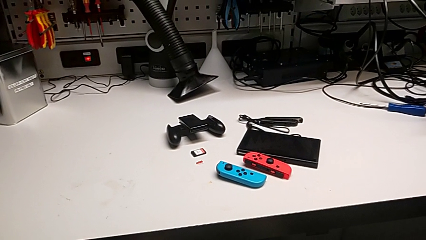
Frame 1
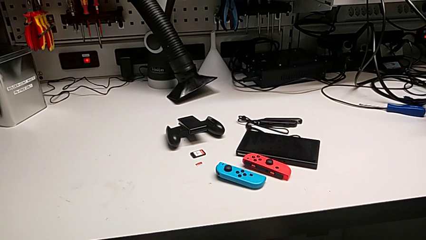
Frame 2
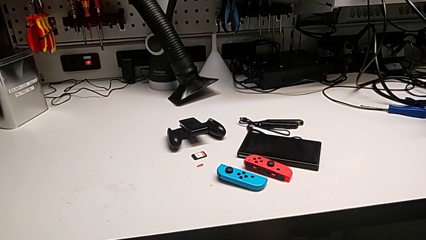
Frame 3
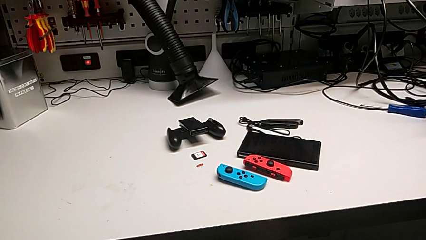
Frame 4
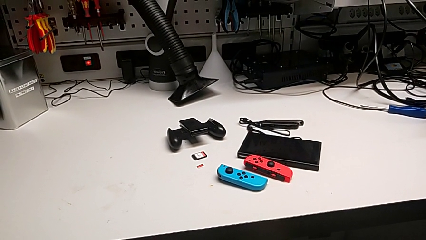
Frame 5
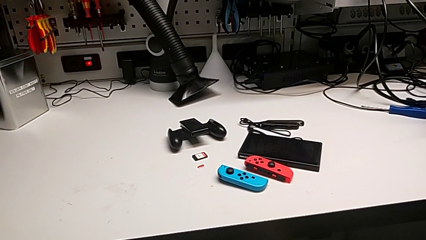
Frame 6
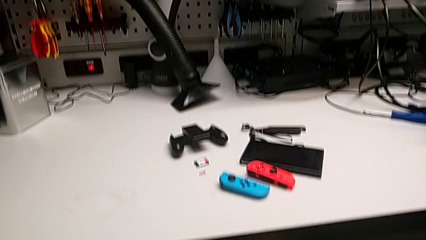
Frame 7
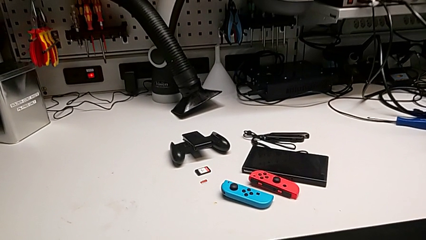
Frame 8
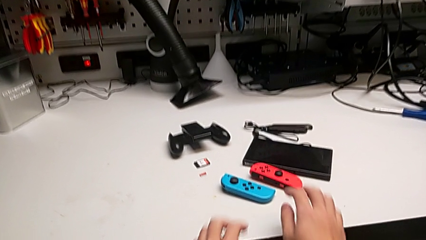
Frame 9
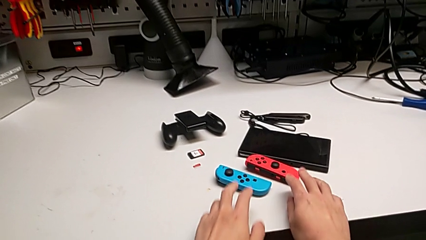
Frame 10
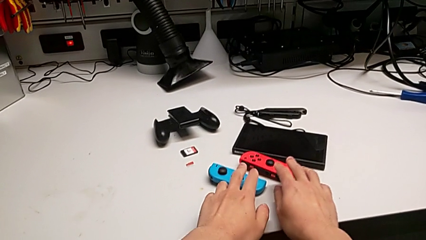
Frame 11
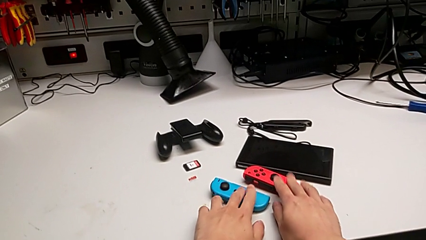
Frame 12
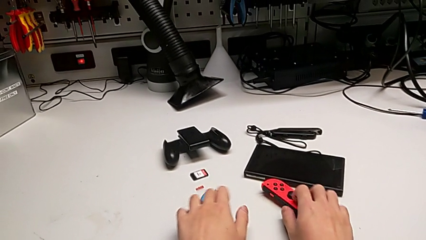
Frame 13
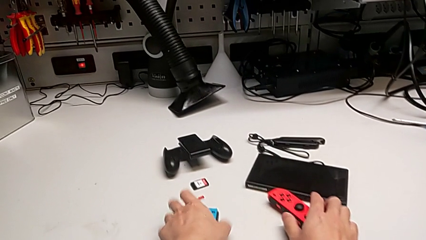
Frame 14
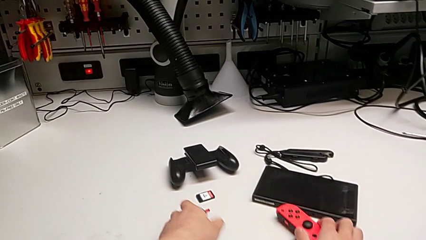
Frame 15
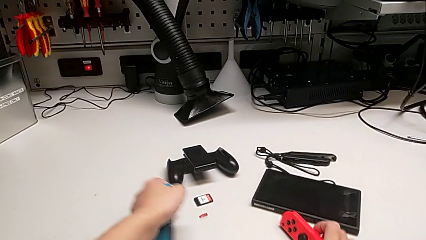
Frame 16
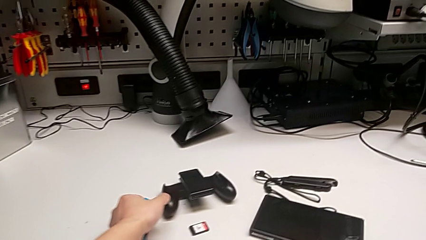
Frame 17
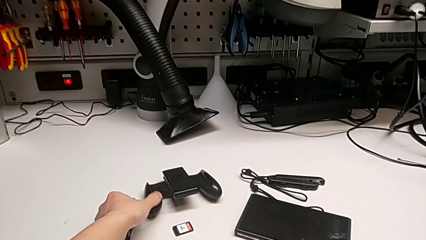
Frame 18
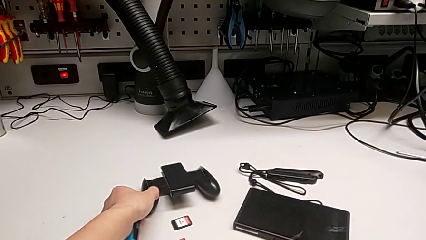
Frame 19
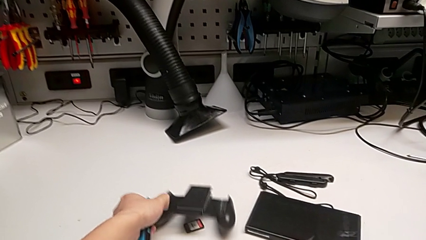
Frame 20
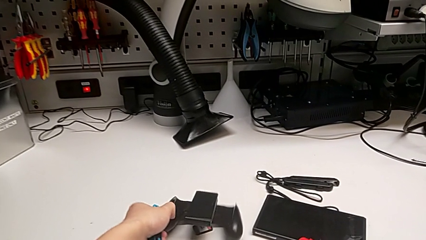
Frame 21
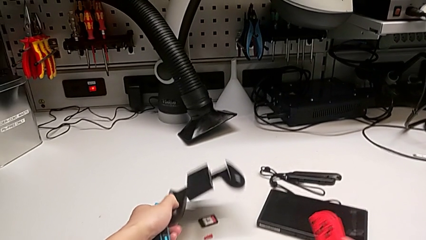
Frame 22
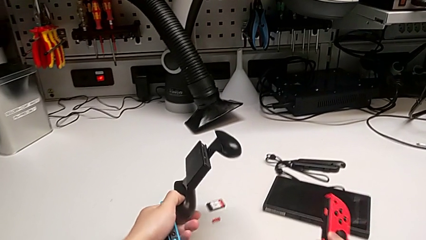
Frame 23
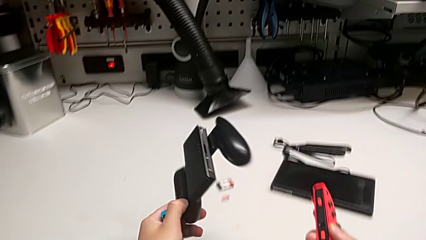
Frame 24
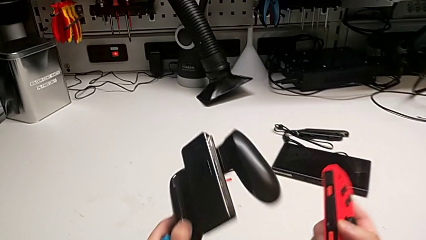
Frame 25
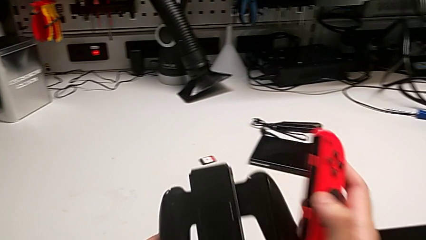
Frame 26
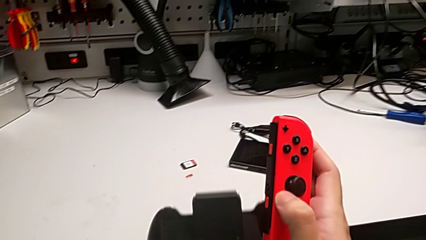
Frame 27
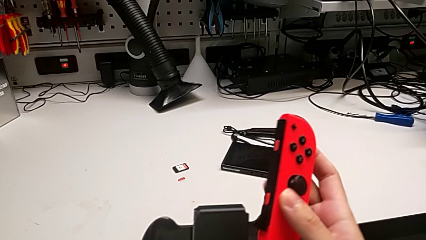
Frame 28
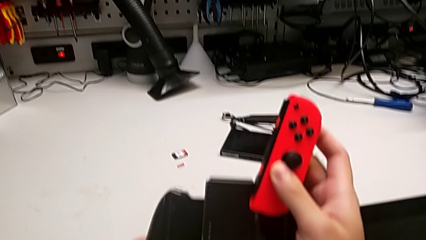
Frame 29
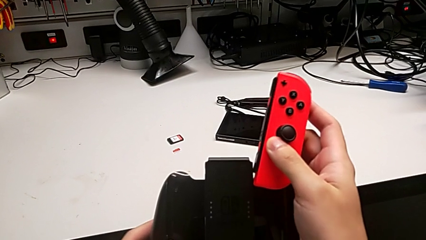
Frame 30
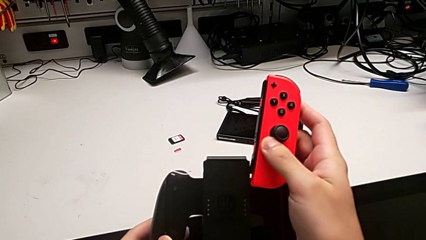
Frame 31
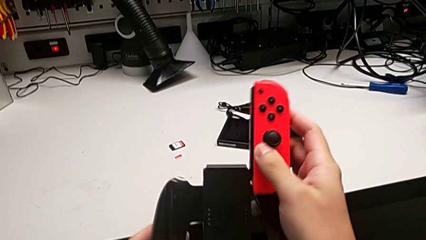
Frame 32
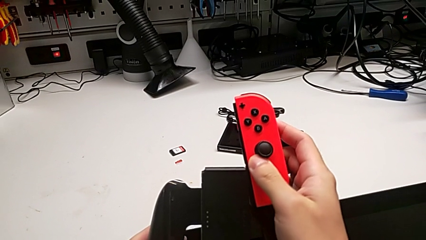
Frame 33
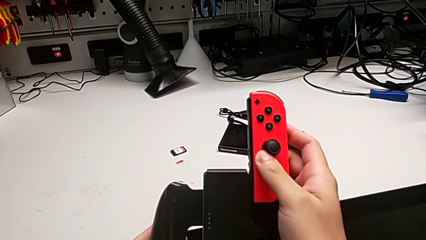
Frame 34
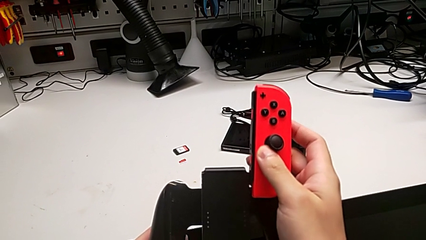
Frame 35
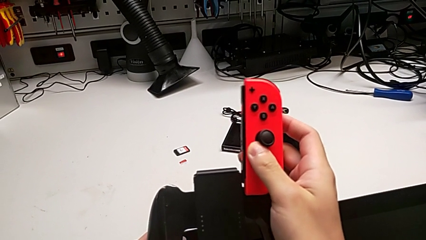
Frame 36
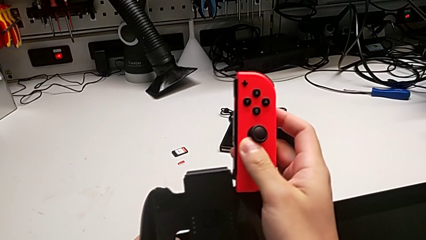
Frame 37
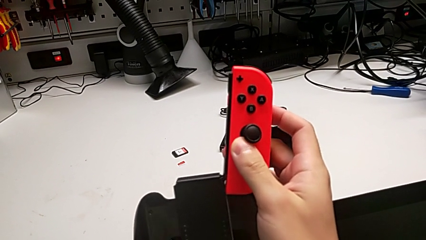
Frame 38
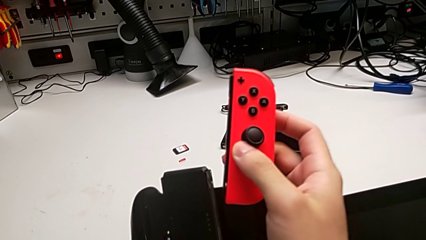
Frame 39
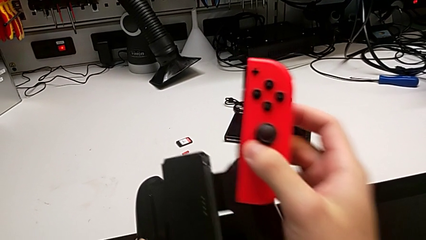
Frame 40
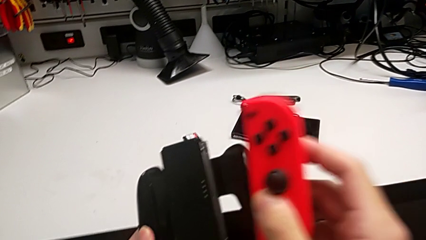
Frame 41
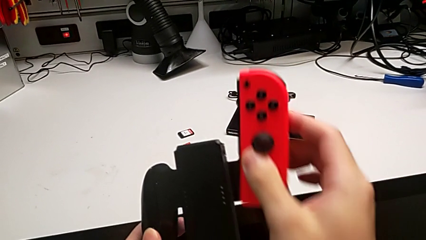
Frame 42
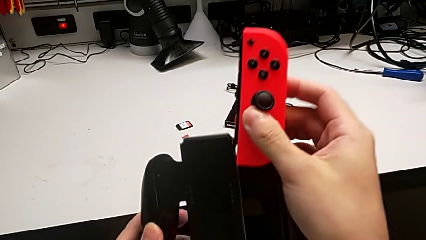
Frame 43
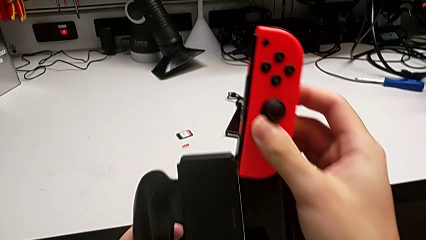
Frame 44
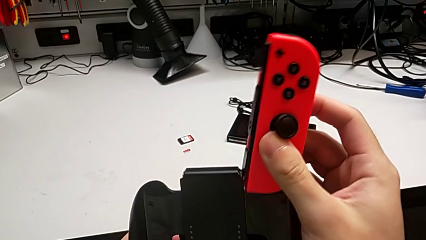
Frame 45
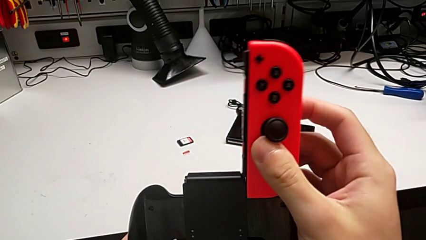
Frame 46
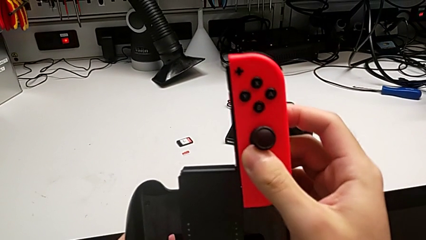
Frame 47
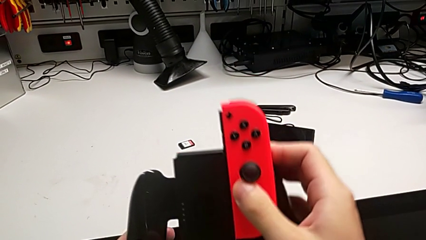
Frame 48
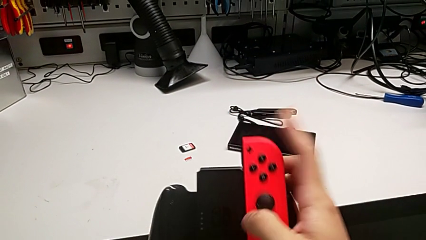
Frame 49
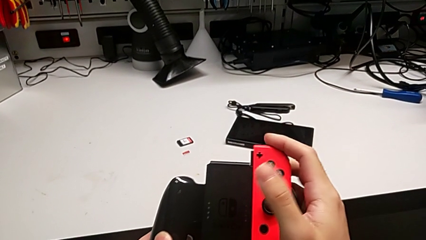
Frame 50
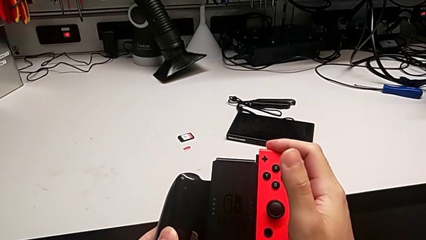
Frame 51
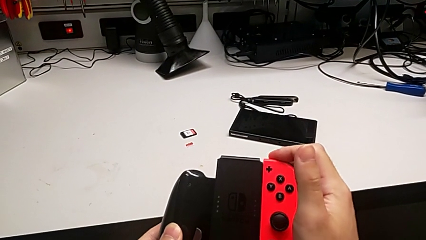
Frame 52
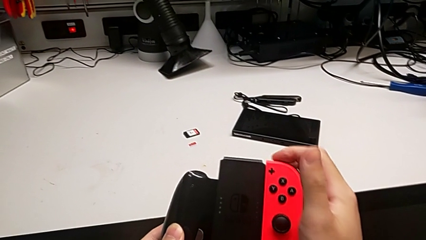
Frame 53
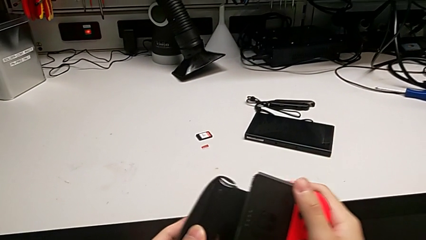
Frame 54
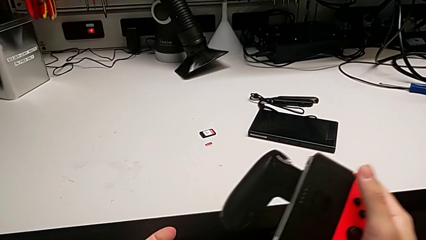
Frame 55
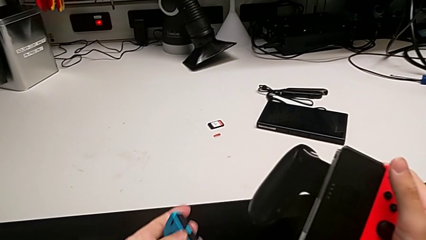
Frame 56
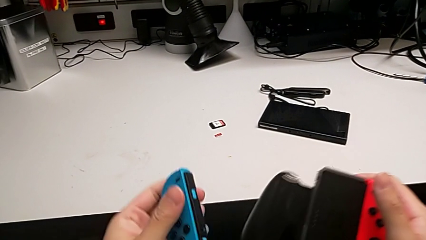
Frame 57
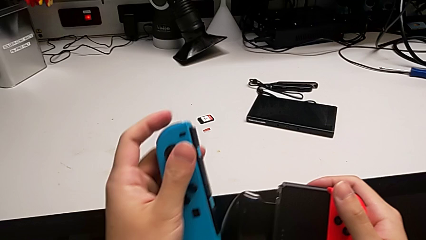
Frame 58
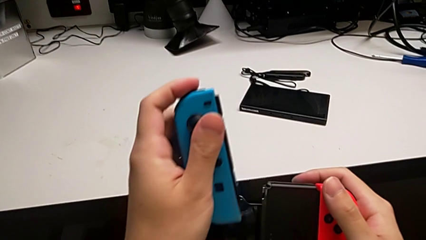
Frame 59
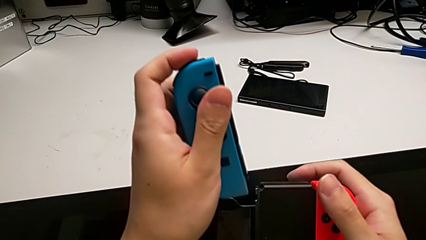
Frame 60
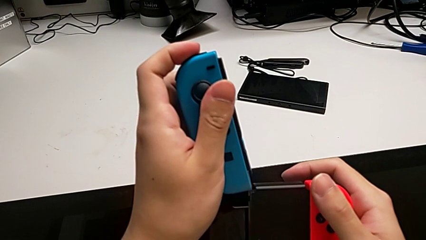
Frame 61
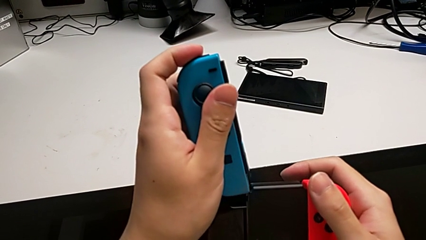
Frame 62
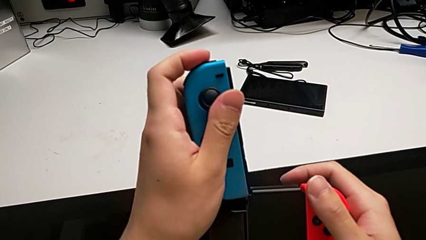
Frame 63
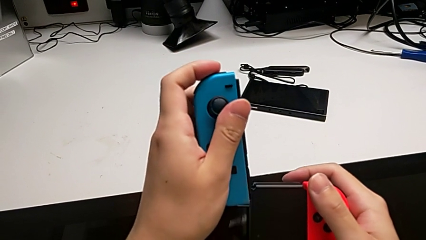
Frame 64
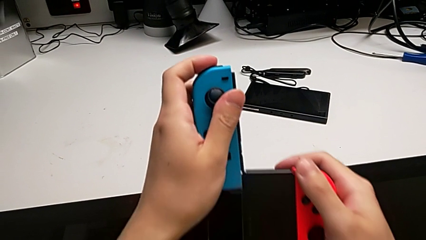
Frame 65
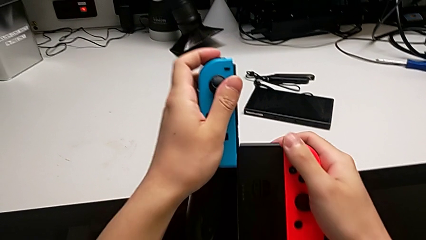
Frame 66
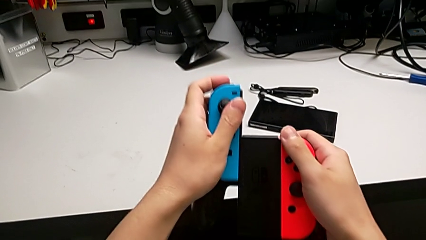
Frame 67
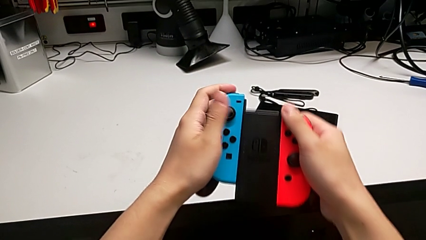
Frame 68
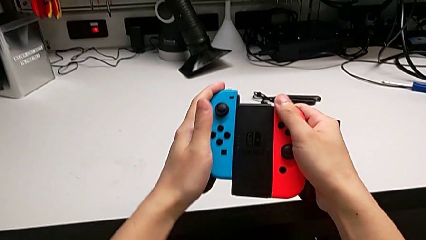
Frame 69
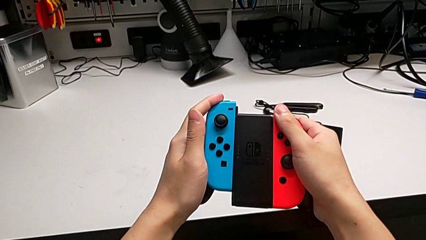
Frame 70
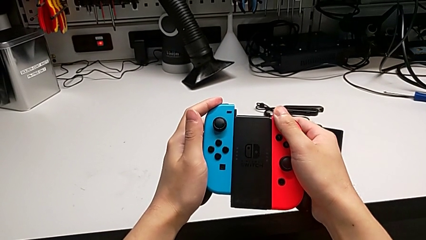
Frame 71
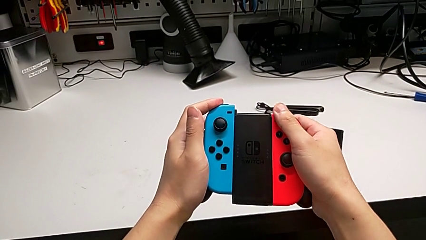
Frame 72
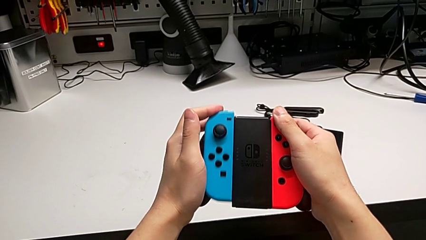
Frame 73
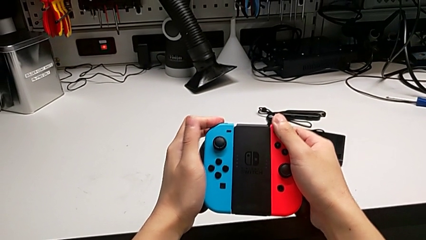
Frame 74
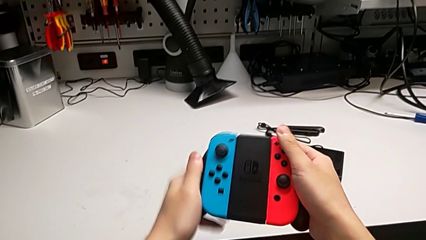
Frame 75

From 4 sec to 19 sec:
The camera wearer assembles the Joycon controllers to the handheld. They grab the Joy-Con controller, align the red Joy-Con controller, insert it, align the blue Joy-Con controller and insert it.
